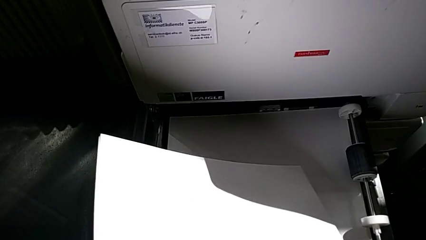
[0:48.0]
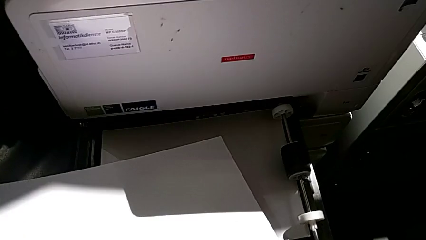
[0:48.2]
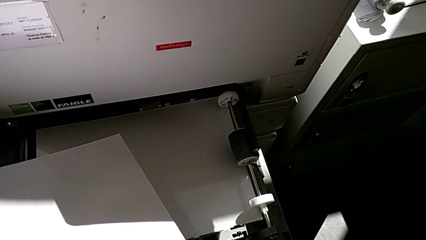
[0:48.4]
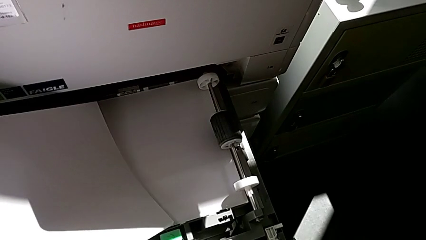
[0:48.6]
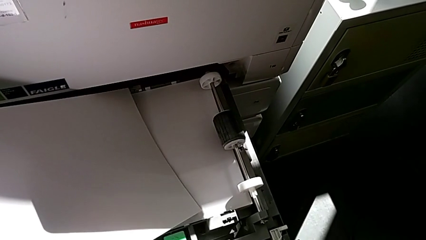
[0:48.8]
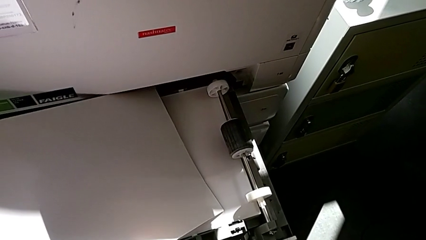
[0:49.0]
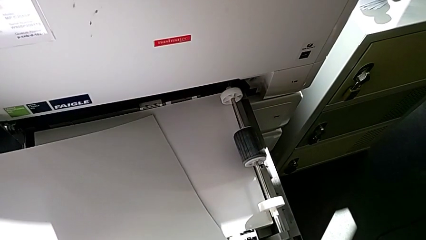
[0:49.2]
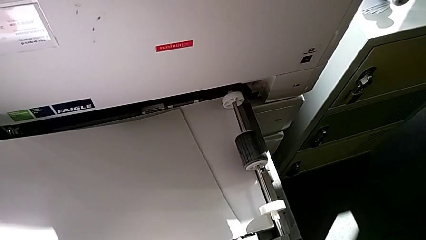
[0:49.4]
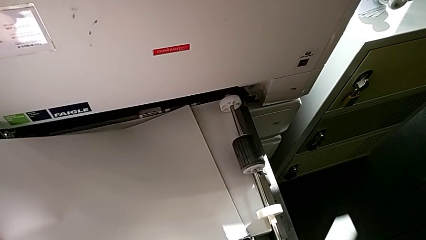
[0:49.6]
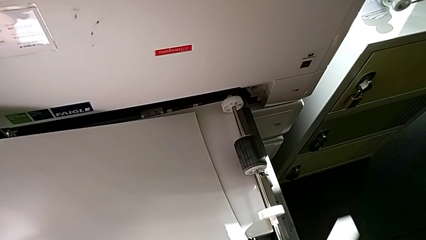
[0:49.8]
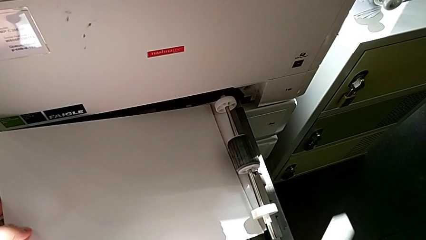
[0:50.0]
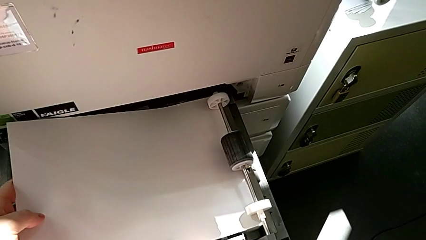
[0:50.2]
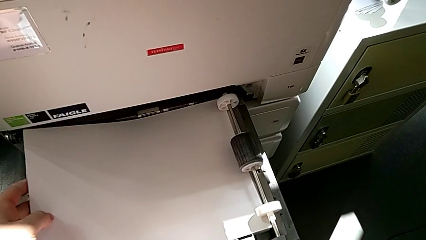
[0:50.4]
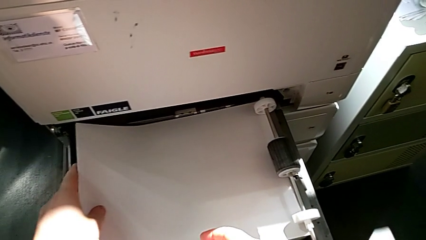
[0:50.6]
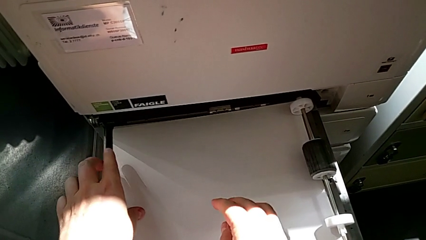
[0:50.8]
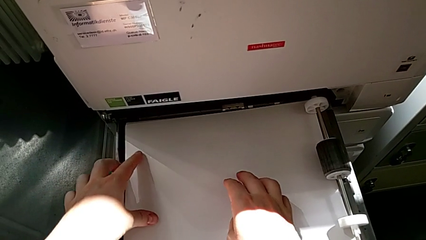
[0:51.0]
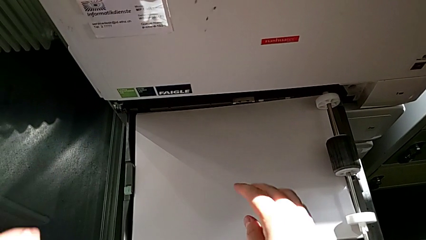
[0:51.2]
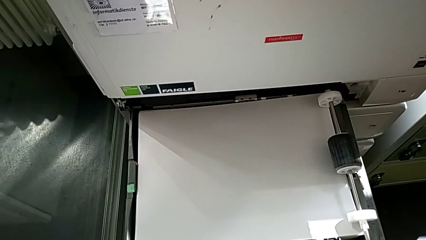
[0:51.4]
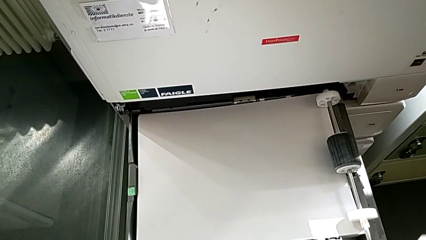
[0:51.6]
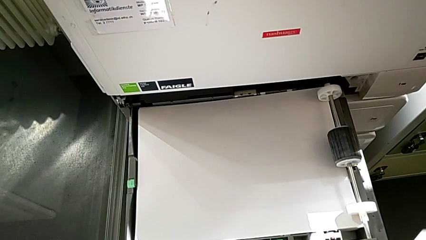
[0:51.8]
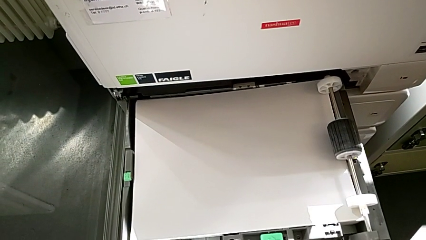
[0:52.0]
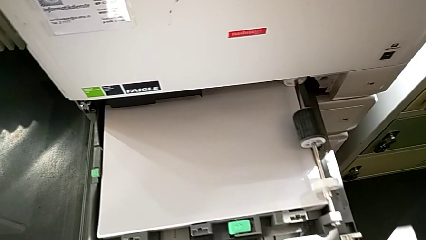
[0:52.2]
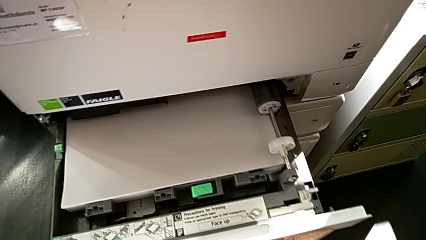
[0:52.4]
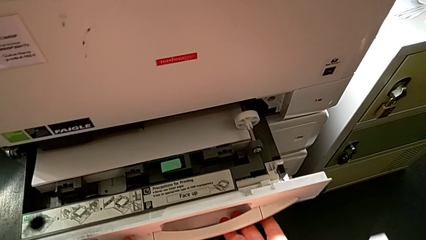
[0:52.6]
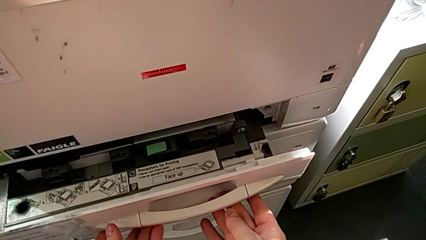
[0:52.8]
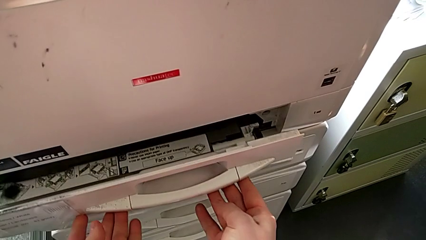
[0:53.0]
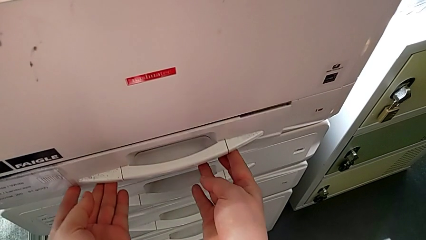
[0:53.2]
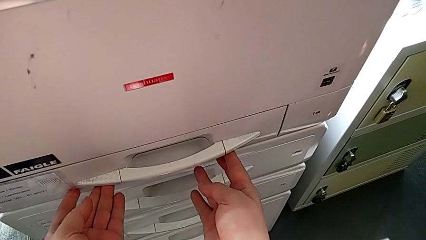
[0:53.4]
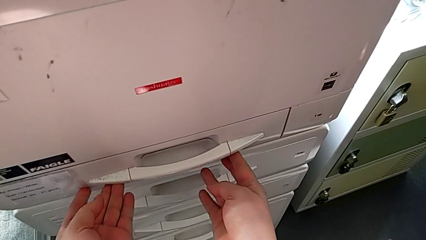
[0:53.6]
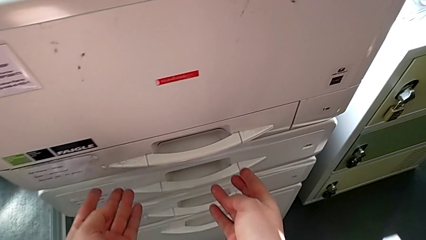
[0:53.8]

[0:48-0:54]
The camera wearer is loading the paper stack into the tray. They insert the paper stack and close the paper tray.

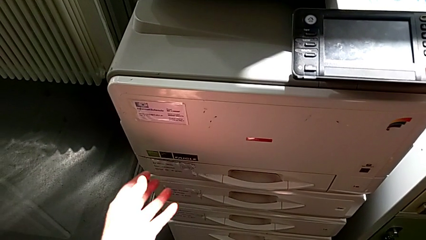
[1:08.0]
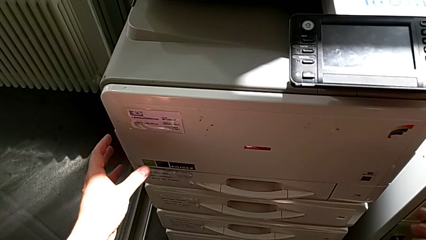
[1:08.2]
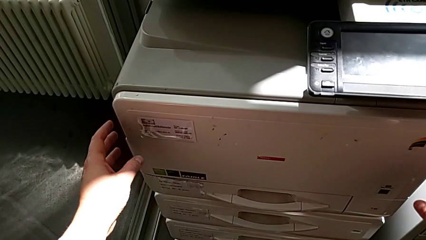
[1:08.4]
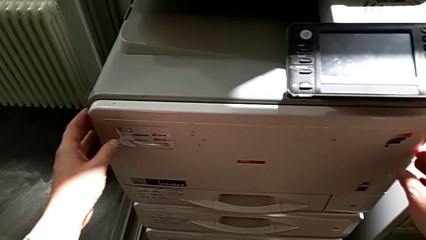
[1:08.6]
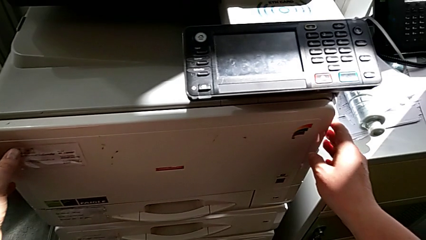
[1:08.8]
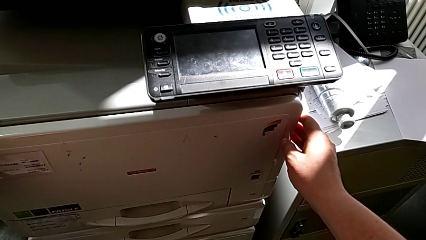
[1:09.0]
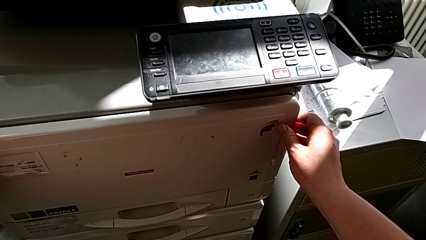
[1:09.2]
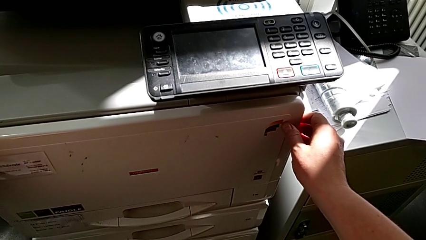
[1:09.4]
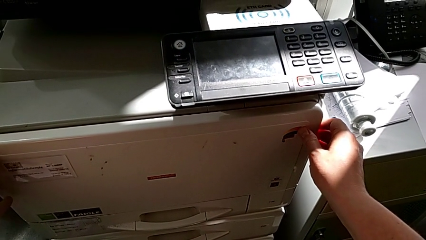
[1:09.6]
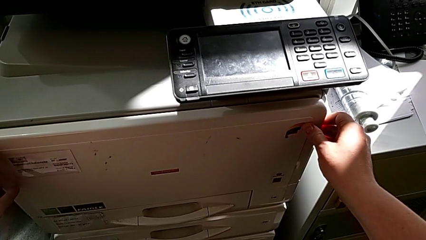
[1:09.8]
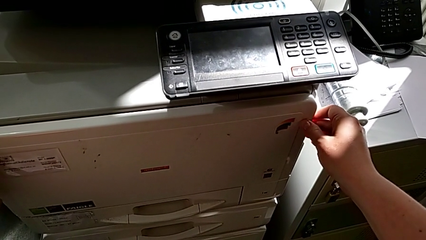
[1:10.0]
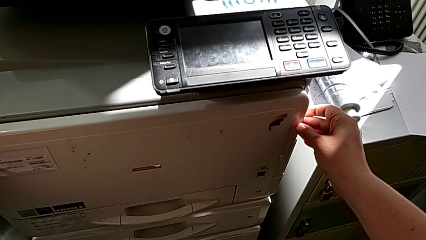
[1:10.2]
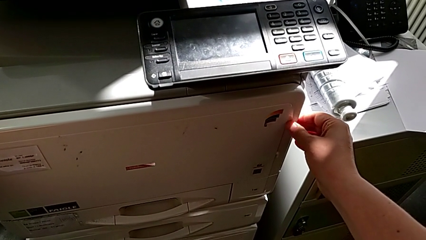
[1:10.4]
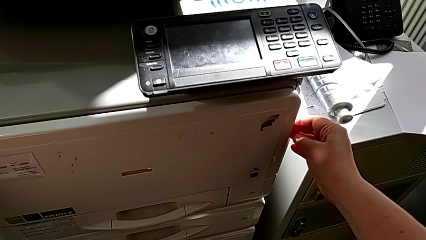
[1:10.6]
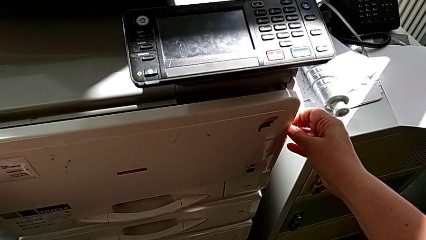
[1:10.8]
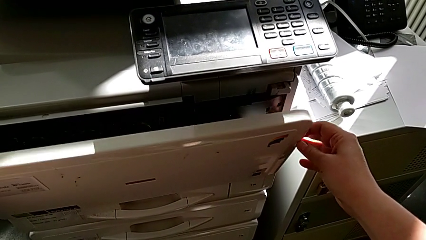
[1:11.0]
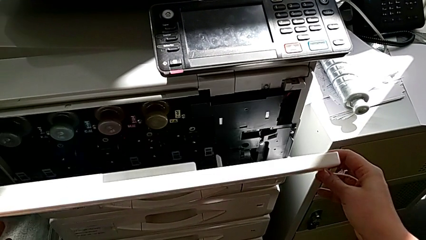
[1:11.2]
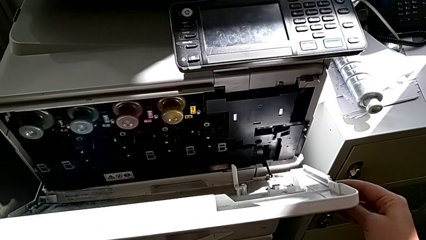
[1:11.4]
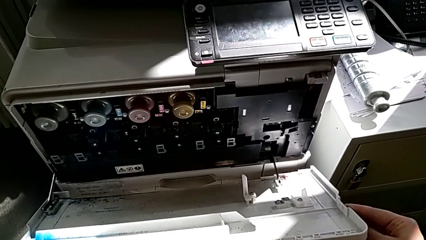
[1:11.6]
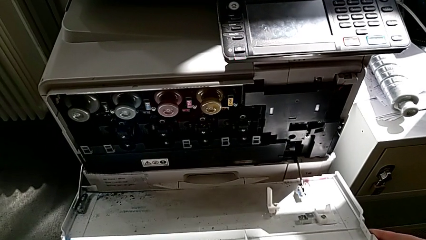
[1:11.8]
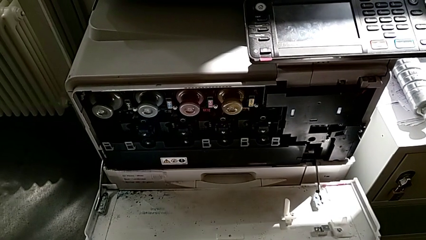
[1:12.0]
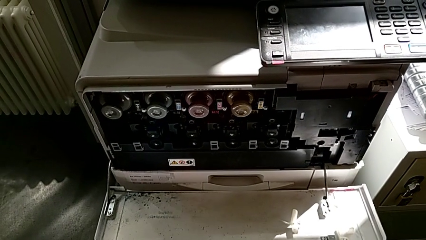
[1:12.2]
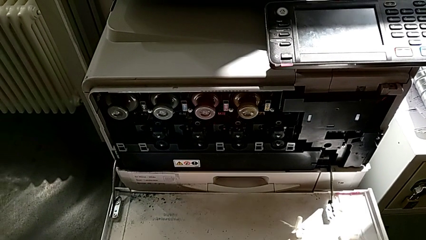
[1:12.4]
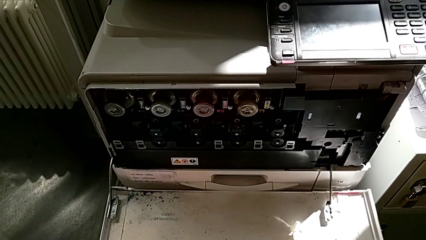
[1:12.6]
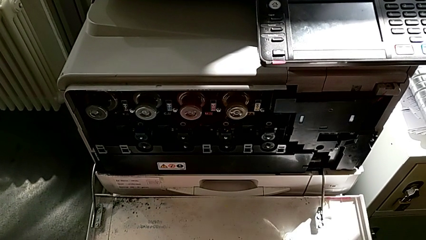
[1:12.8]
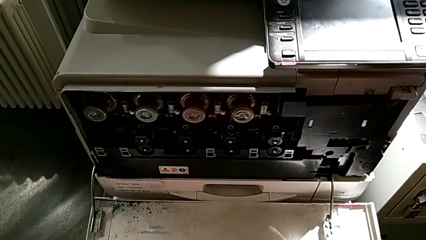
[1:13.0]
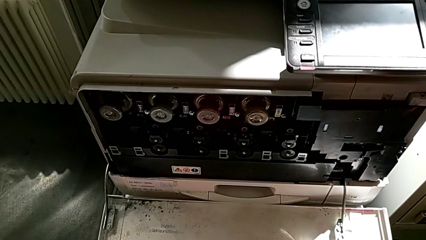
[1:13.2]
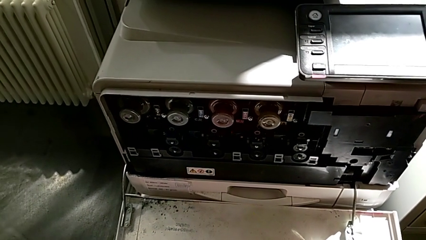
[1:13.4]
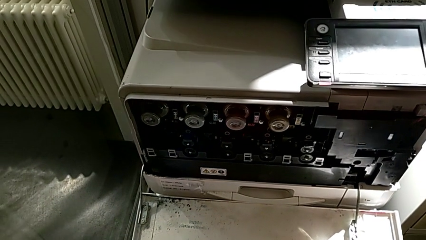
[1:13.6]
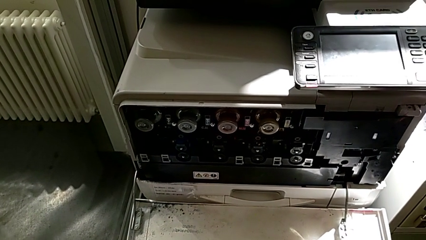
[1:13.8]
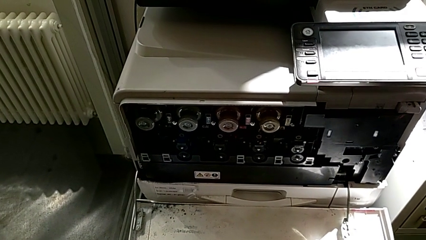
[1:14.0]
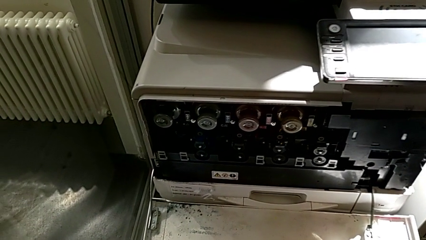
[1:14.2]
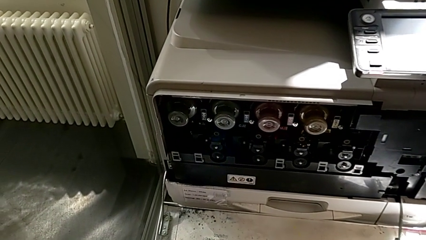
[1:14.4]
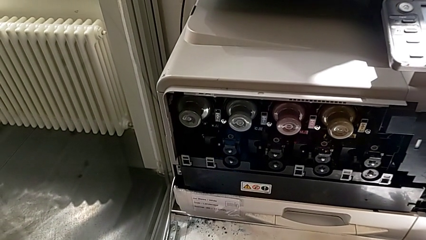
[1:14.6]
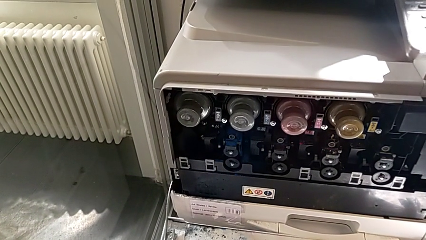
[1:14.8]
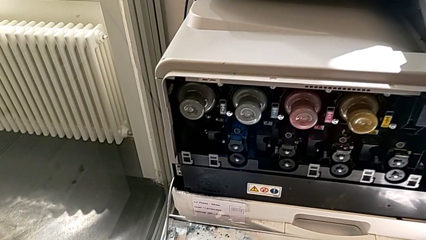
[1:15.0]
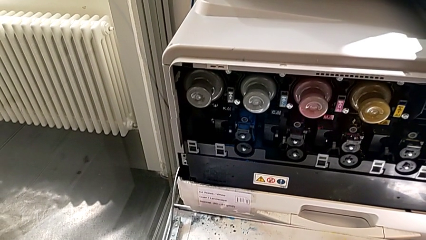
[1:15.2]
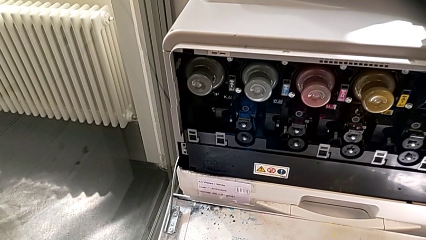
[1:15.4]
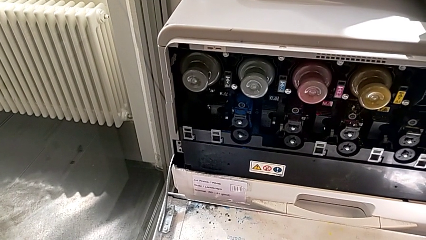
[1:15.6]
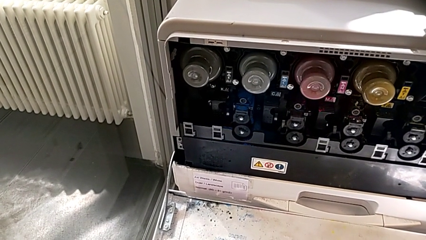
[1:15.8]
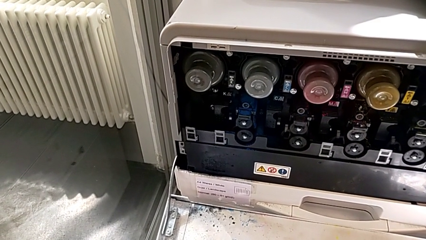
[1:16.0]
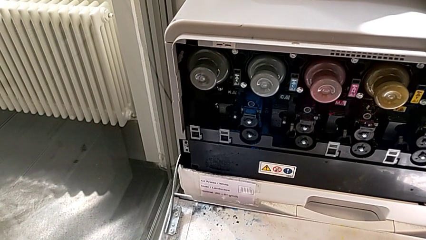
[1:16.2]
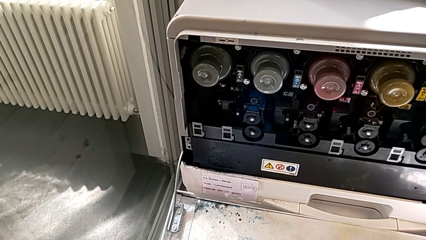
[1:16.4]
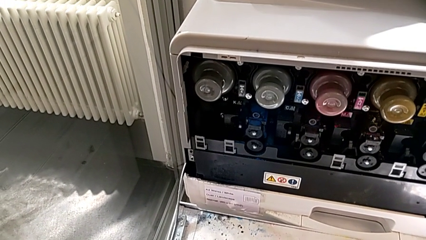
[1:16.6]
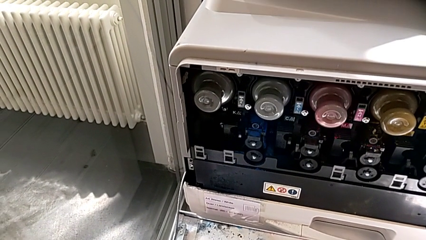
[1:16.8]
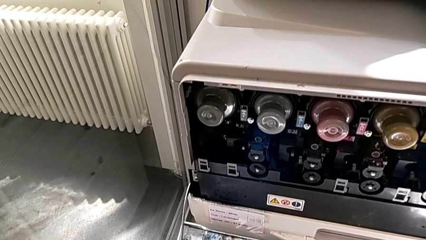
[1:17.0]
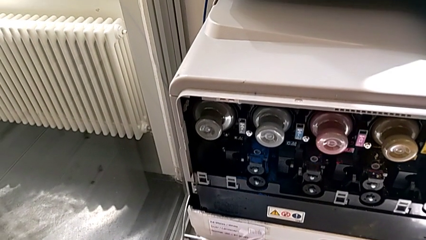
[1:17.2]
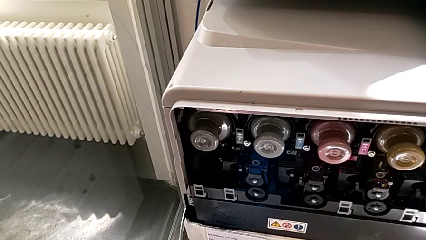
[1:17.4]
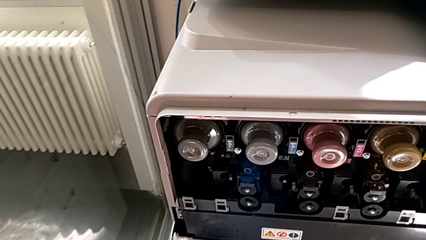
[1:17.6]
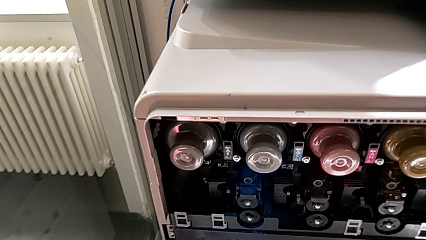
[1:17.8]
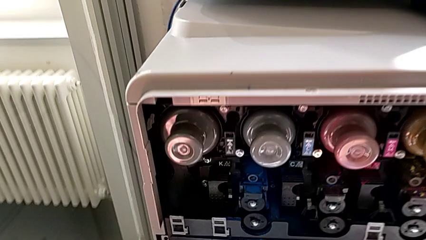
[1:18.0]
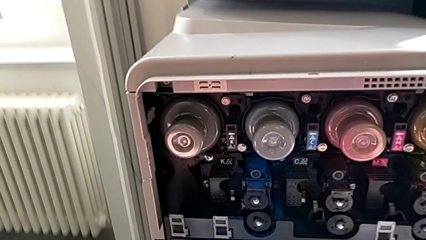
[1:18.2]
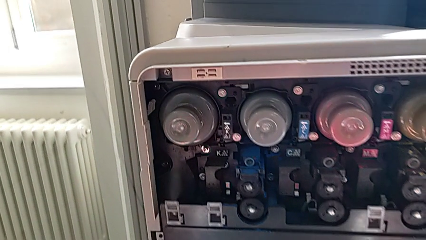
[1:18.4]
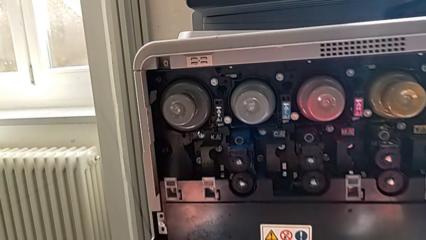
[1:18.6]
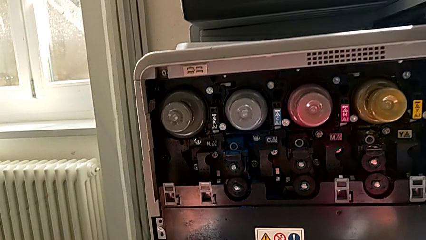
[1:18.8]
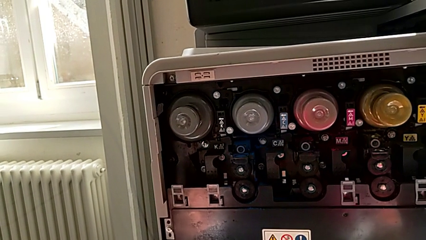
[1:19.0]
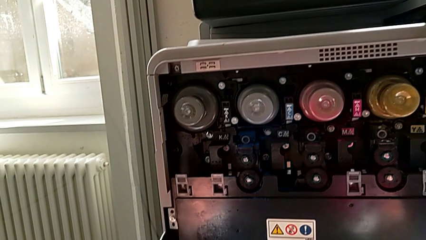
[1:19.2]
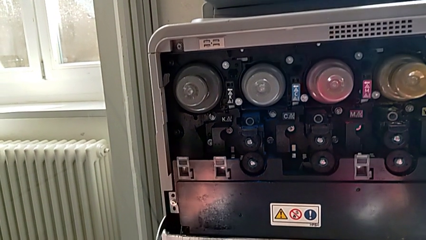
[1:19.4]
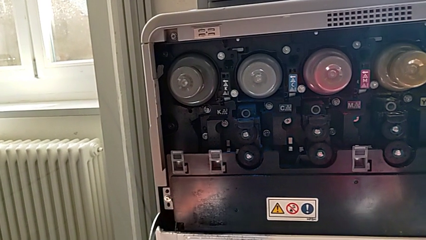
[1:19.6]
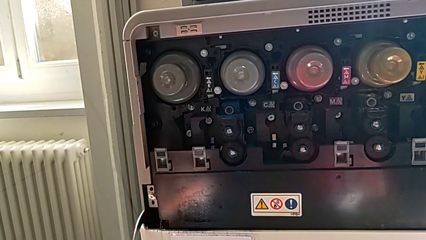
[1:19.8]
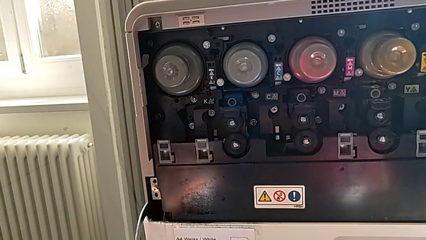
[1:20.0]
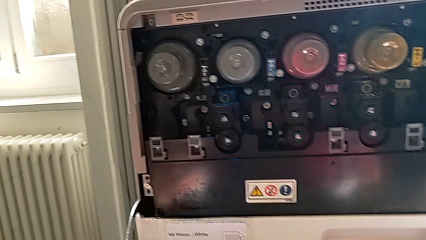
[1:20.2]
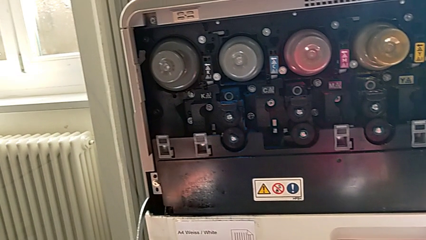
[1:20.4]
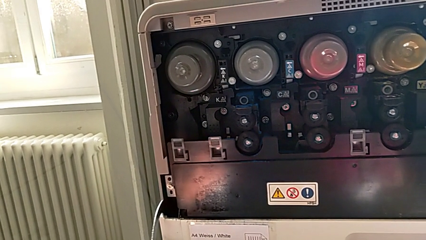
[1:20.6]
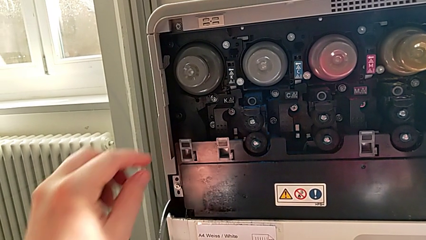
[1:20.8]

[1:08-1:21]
The camera wearer is exchanging a black ink cartridge. They open the cartridge gate and inspect the printer.
